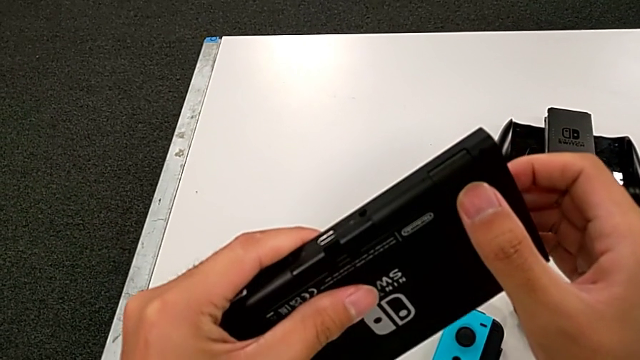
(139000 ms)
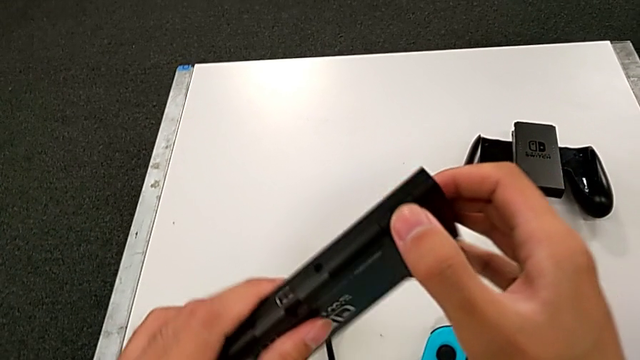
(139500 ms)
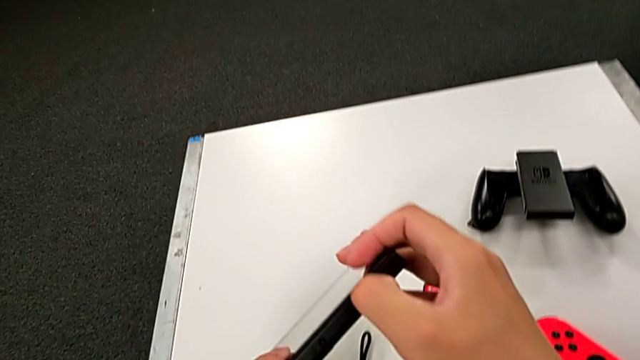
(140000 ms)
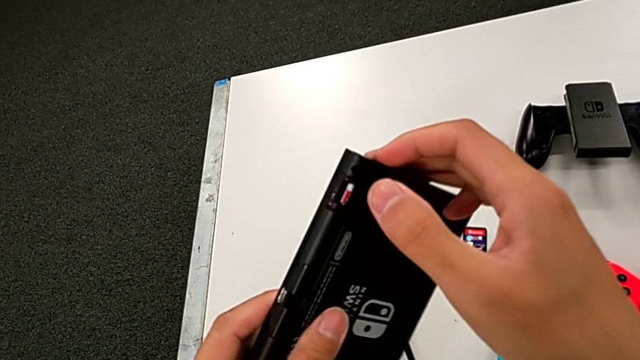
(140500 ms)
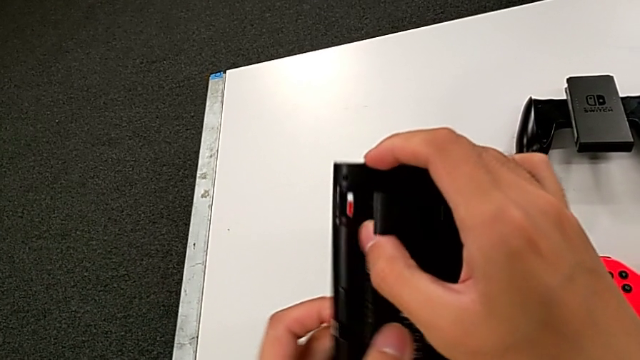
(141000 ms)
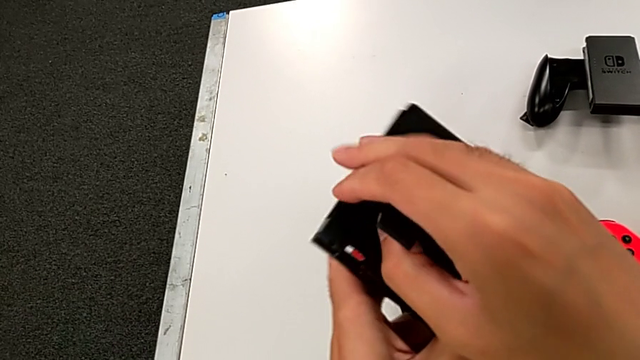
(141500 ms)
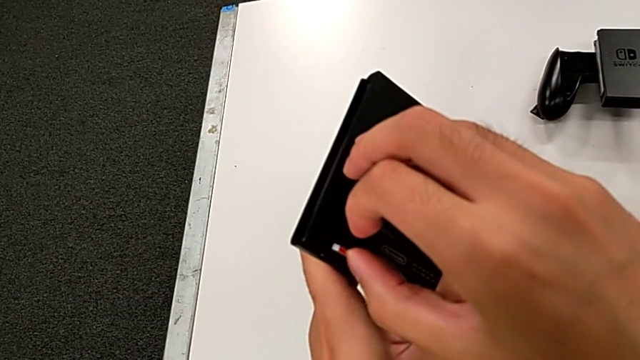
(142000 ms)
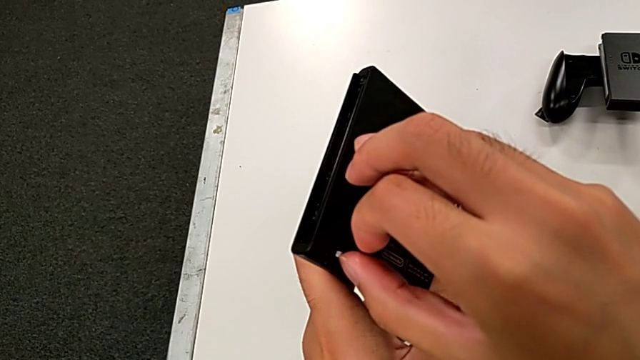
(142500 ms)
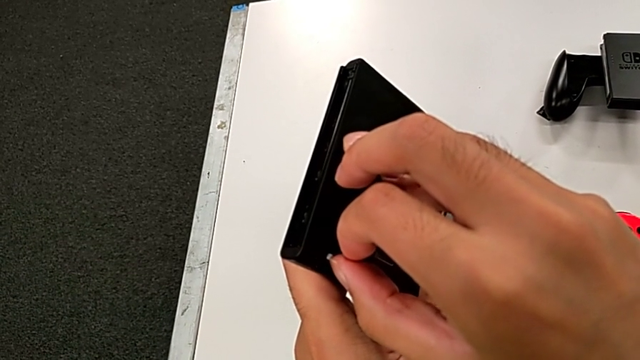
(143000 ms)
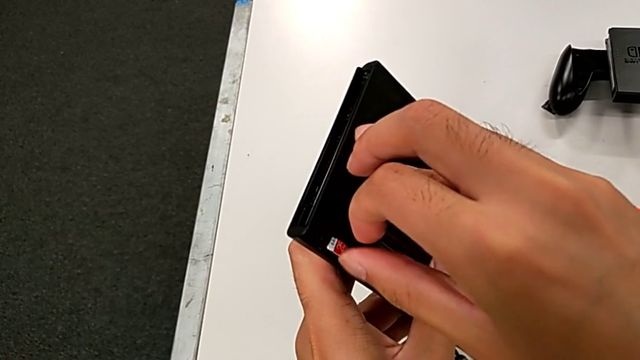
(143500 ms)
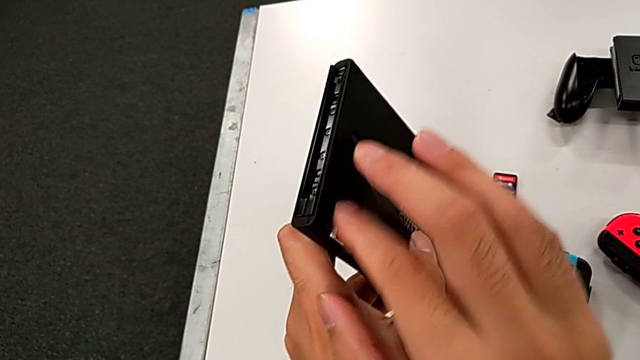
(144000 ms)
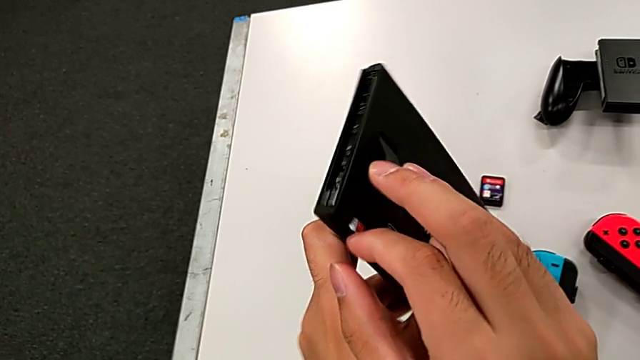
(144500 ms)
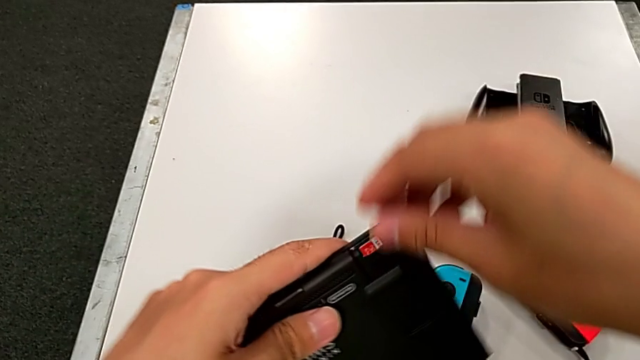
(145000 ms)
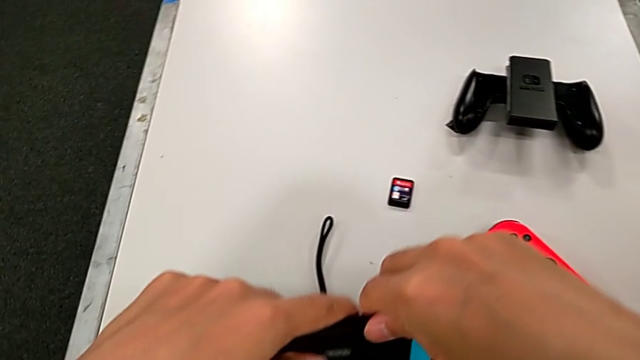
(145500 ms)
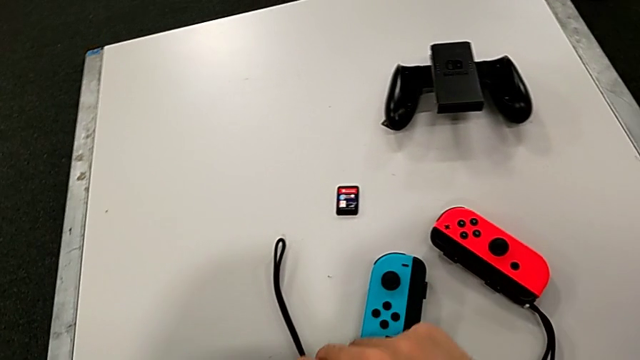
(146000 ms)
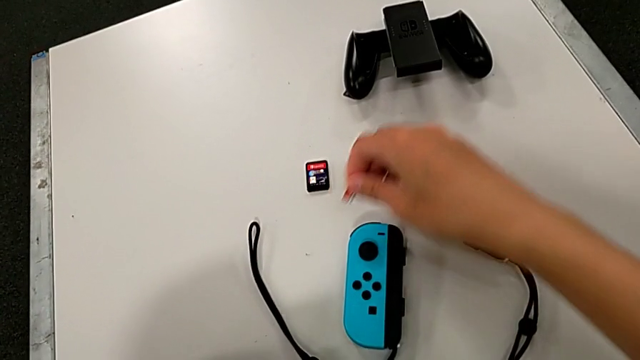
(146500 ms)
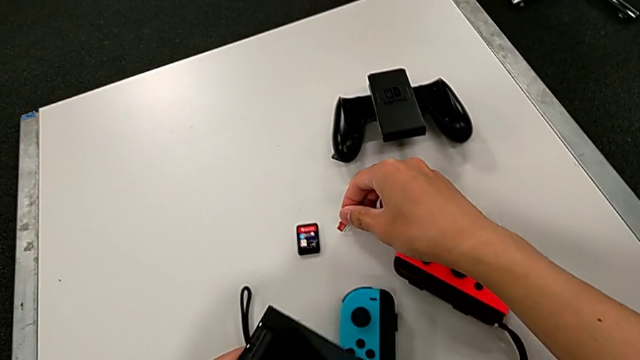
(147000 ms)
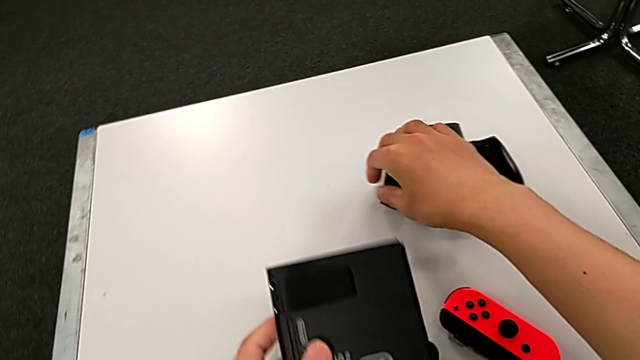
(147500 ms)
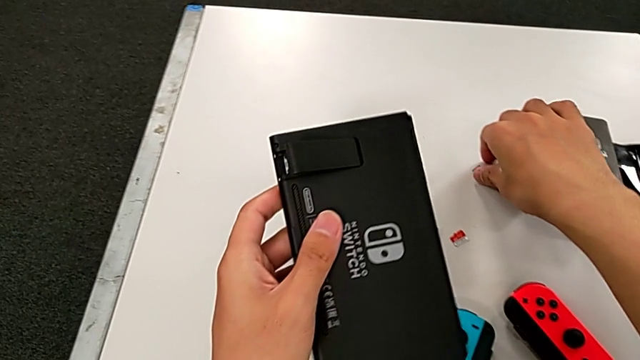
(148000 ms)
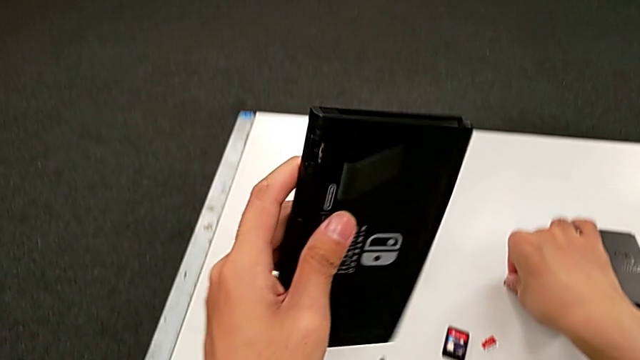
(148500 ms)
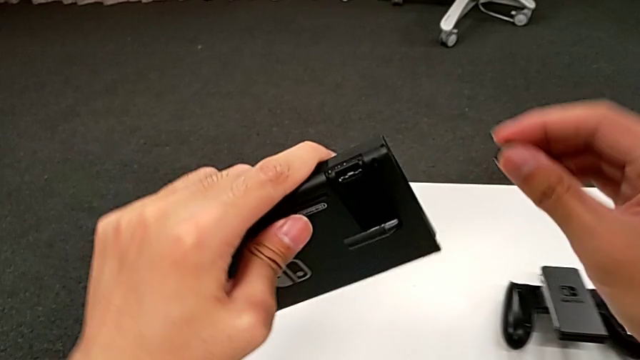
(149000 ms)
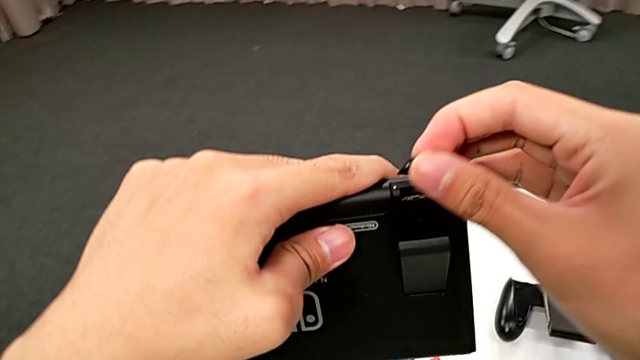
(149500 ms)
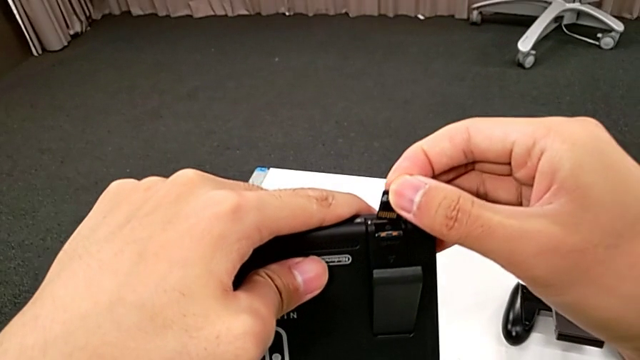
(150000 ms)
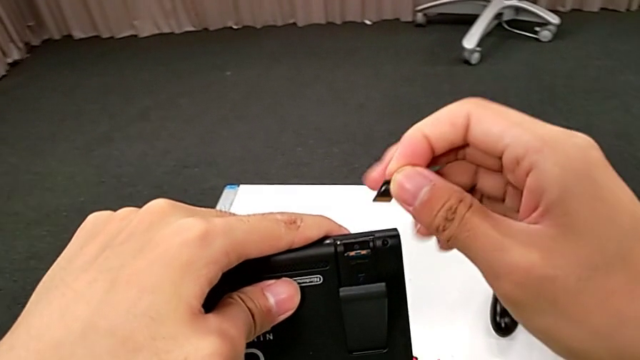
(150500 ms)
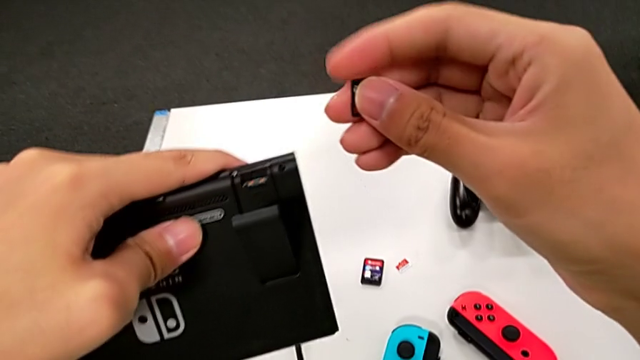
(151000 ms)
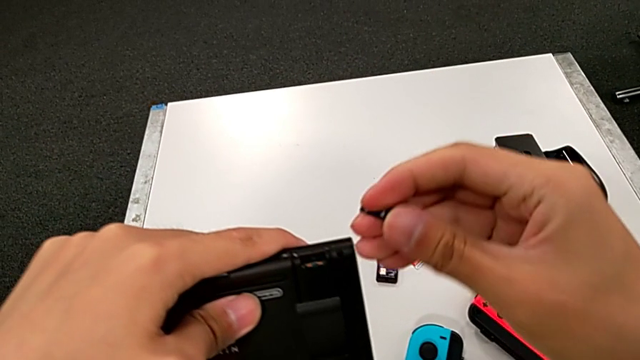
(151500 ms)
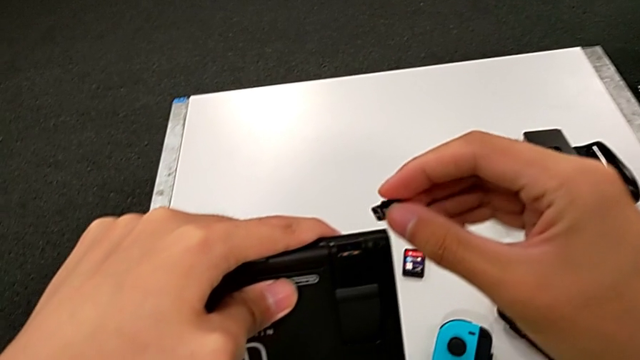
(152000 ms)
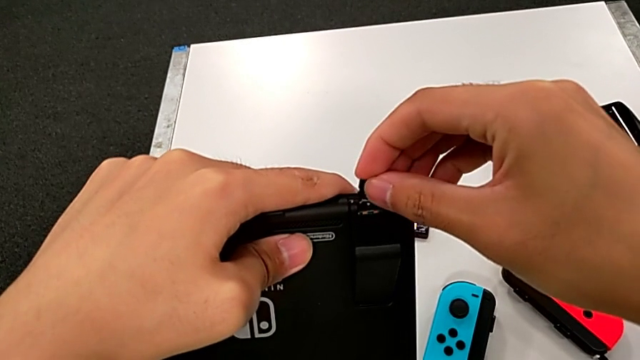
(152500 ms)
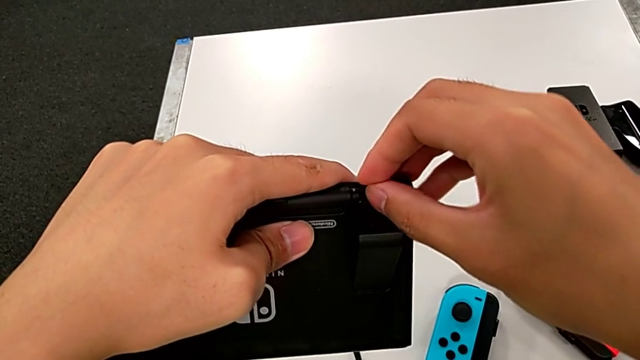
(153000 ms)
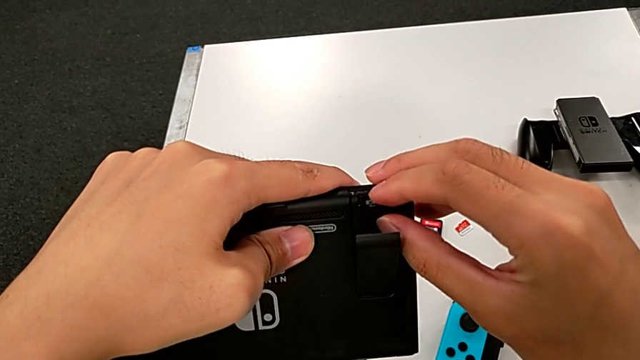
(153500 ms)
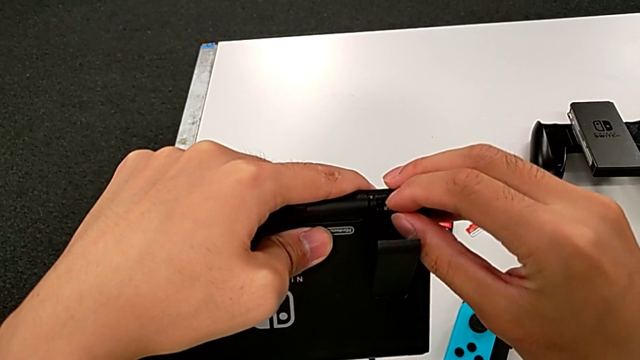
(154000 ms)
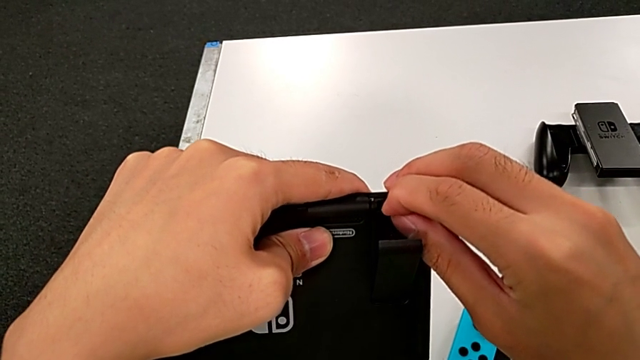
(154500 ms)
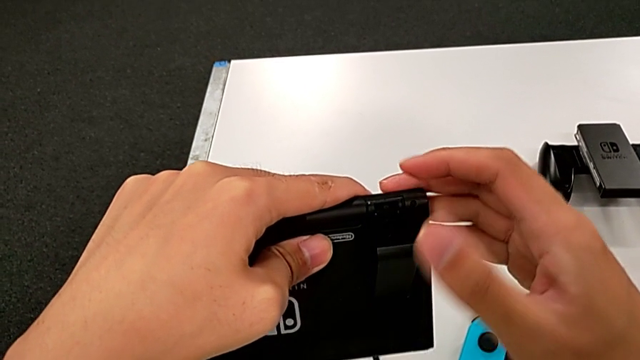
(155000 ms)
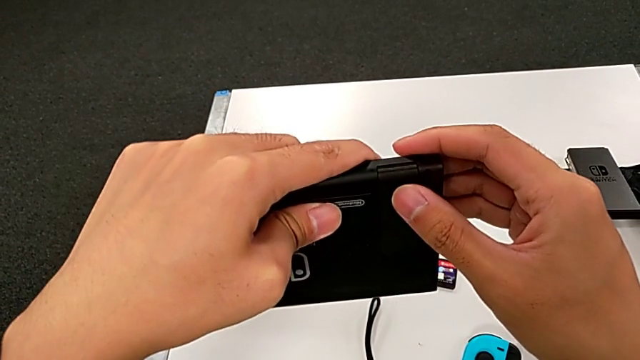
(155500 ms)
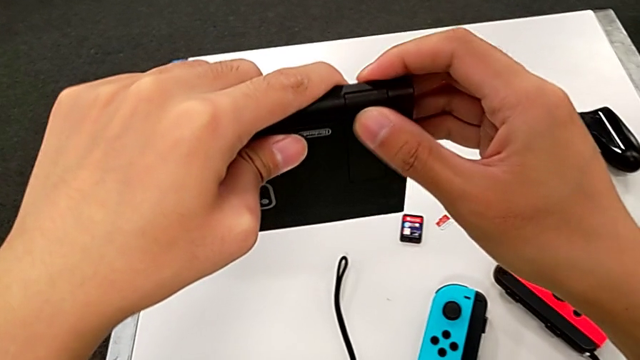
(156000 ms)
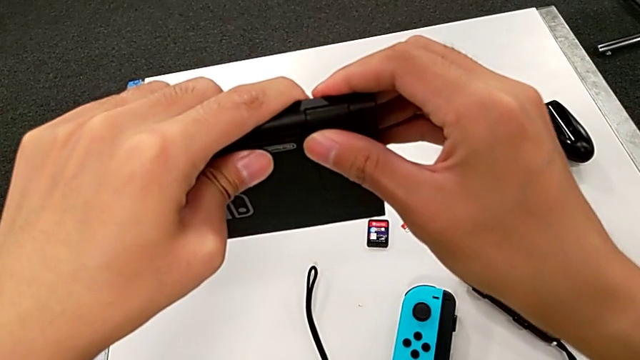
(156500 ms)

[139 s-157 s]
The camera wearer is exchanging an SD card. They open the SD card, withdraw it, grab the replacement SD card, insert the SD card and close it.

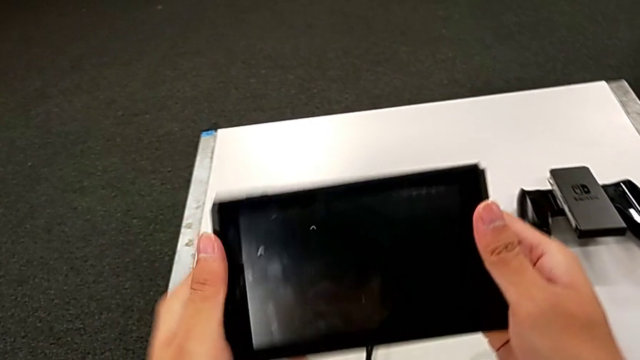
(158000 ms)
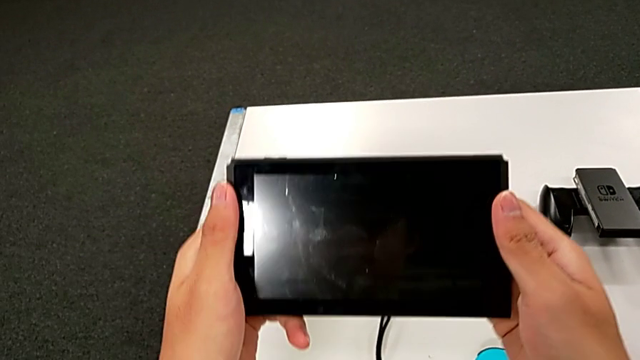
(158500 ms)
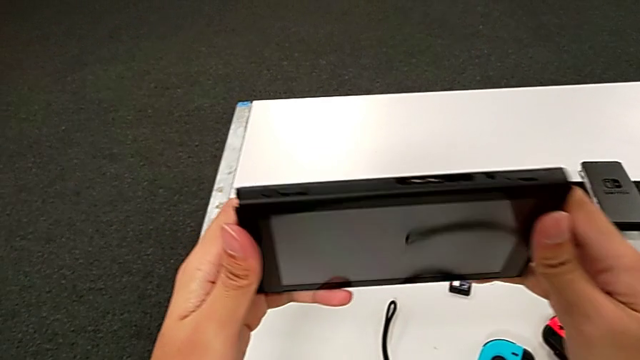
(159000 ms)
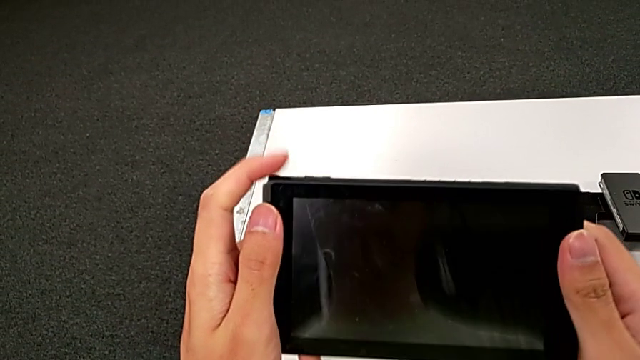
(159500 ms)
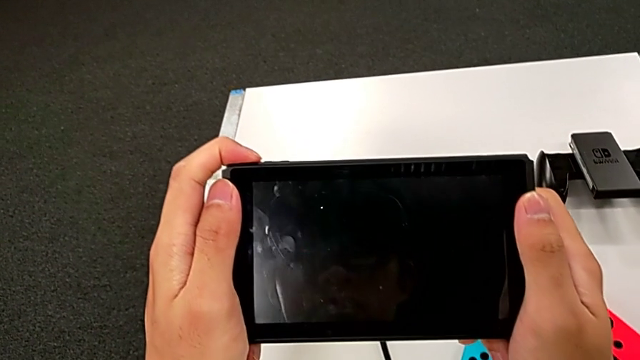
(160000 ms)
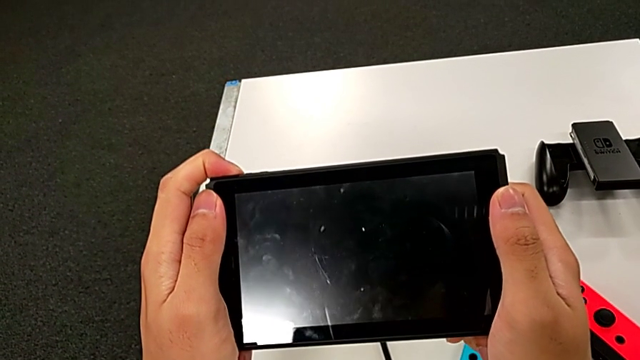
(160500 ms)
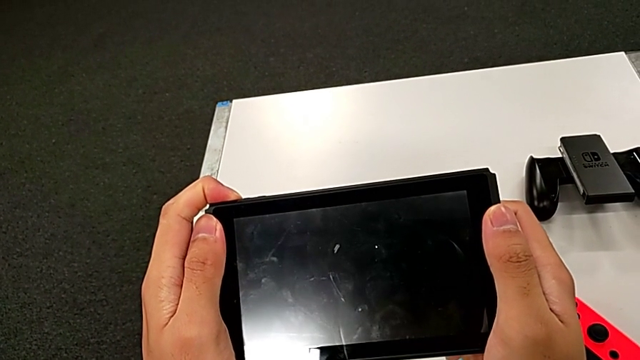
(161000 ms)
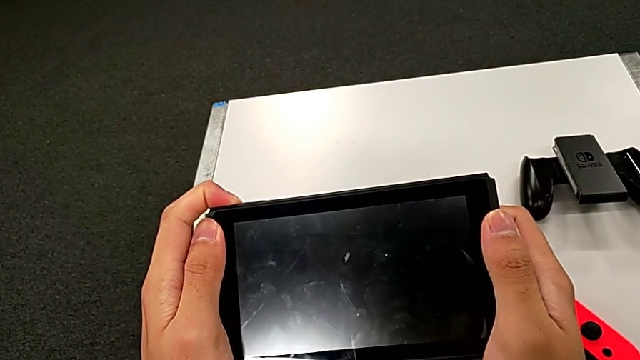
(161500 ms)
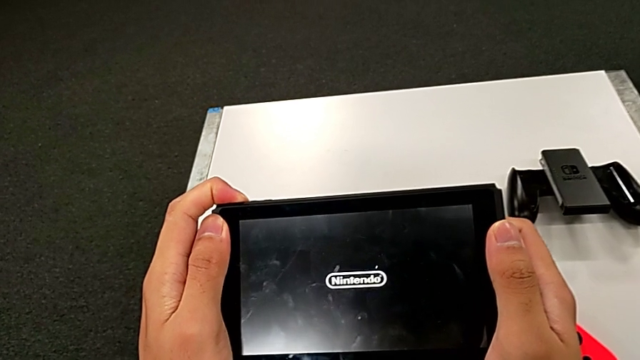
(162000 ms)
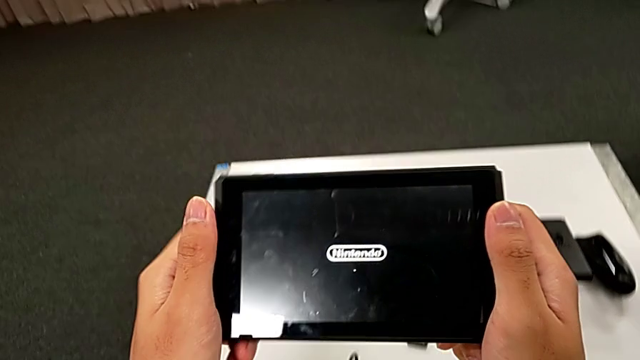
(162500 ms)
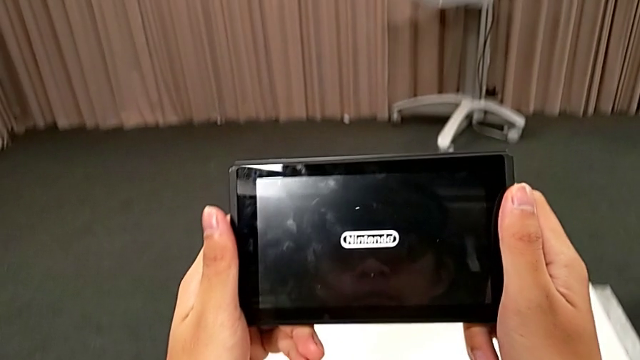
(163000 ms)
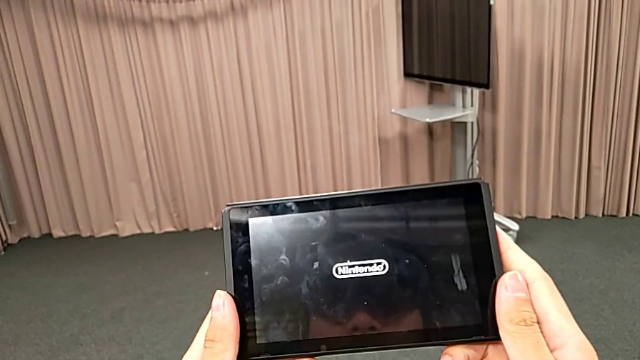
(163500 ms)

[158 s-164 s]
The camera wearer is turning on the Nintendo Switch. They hold the Nintendo Switch and turn it on.
